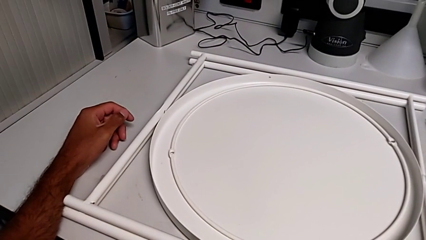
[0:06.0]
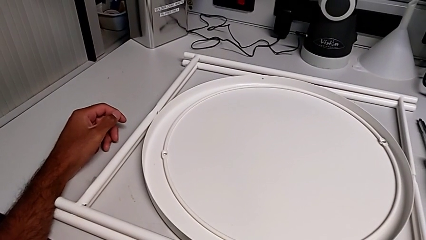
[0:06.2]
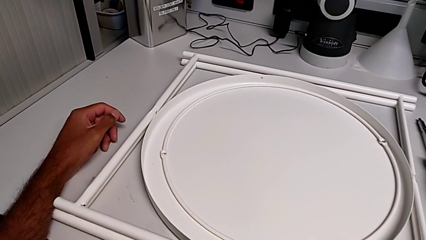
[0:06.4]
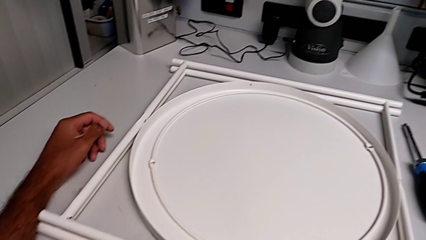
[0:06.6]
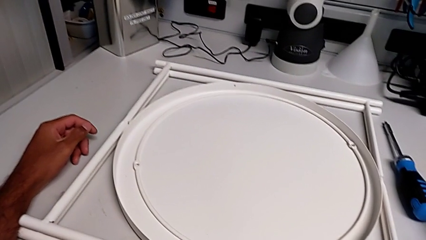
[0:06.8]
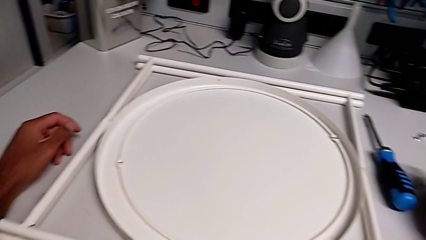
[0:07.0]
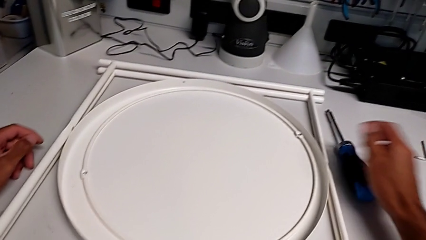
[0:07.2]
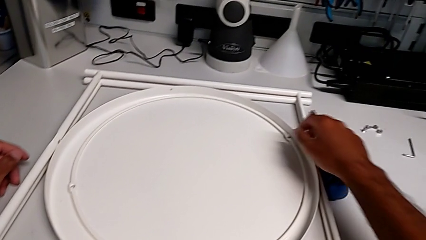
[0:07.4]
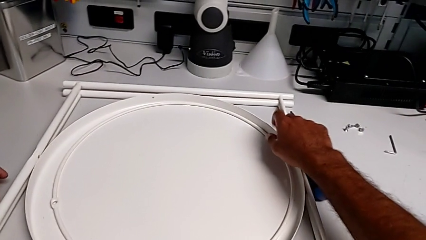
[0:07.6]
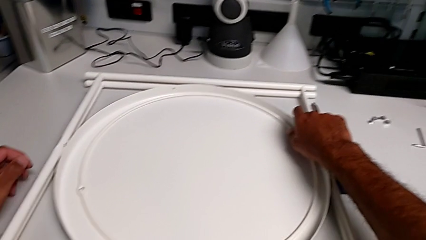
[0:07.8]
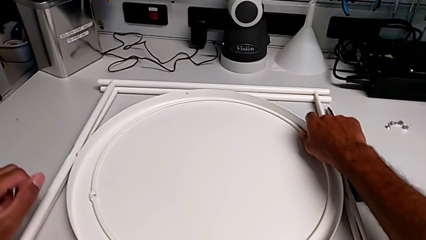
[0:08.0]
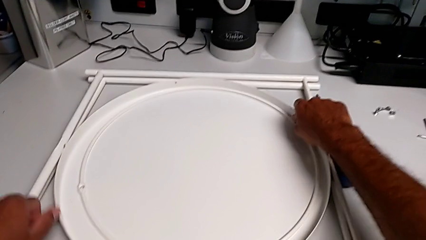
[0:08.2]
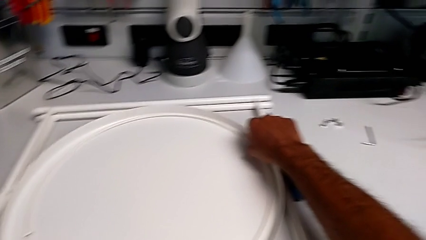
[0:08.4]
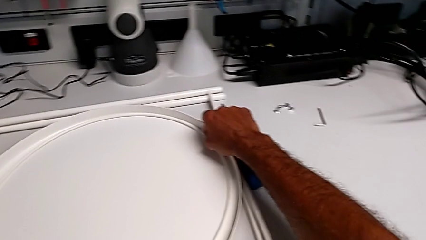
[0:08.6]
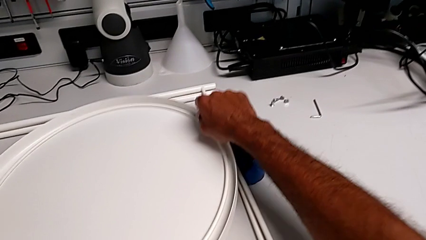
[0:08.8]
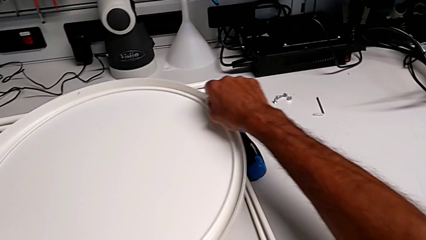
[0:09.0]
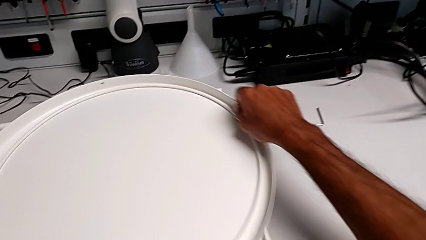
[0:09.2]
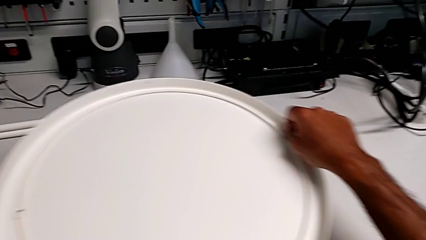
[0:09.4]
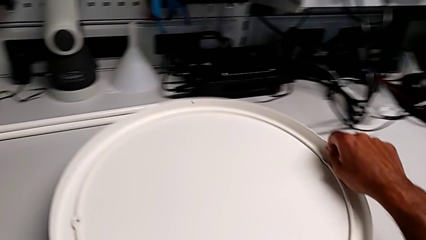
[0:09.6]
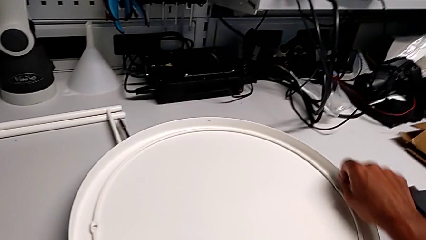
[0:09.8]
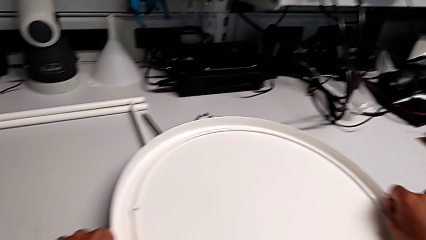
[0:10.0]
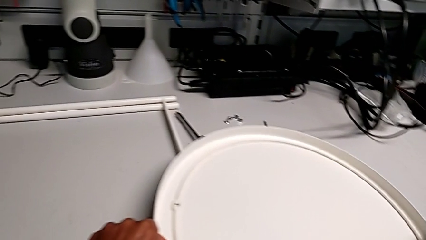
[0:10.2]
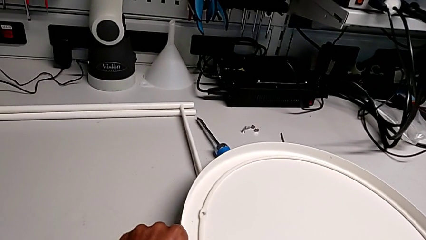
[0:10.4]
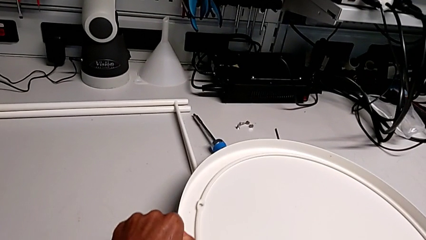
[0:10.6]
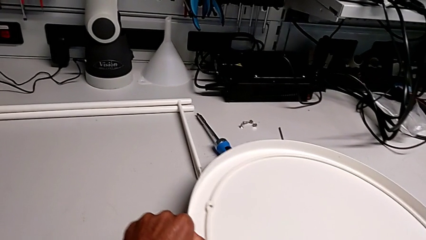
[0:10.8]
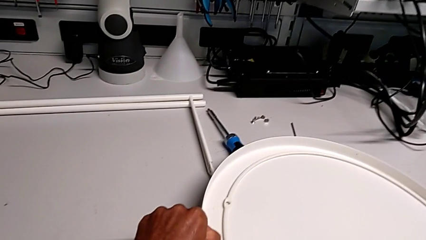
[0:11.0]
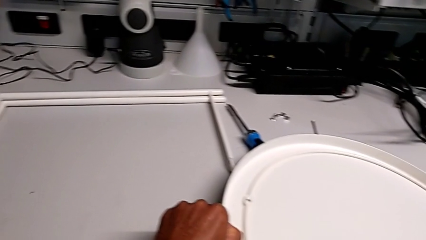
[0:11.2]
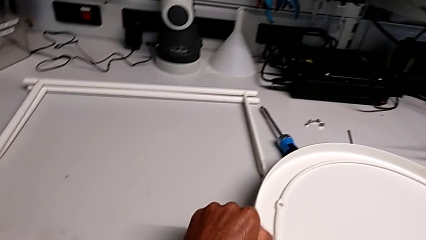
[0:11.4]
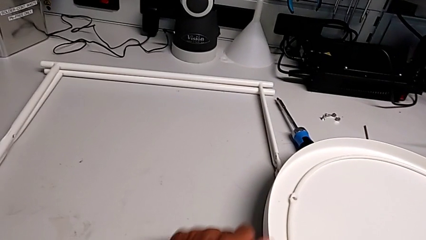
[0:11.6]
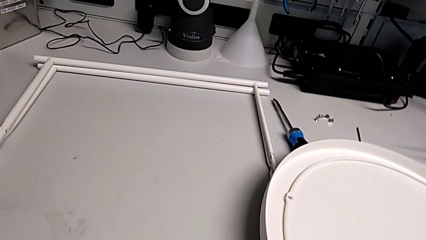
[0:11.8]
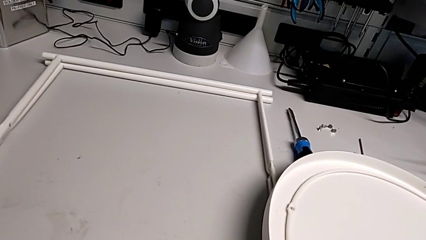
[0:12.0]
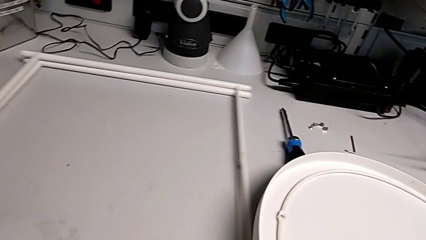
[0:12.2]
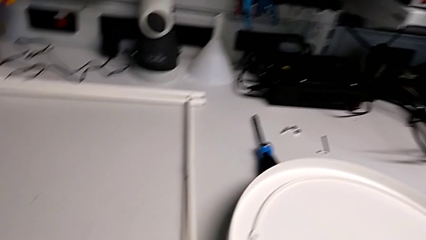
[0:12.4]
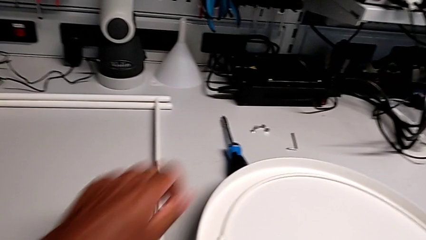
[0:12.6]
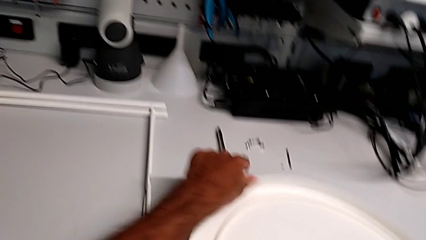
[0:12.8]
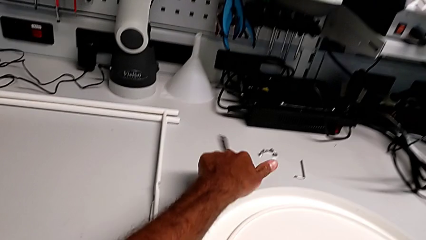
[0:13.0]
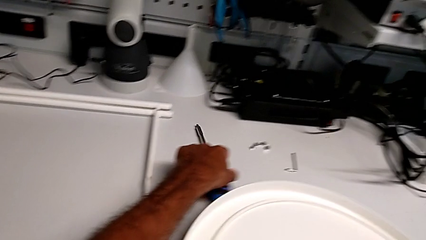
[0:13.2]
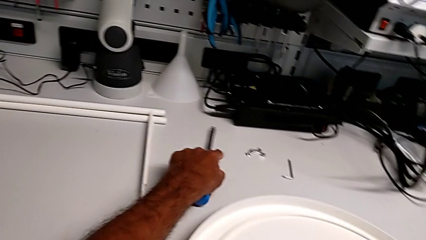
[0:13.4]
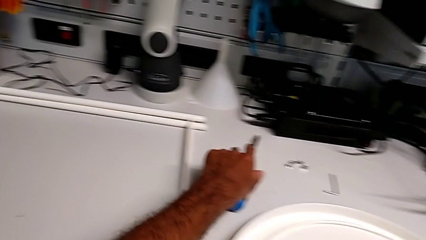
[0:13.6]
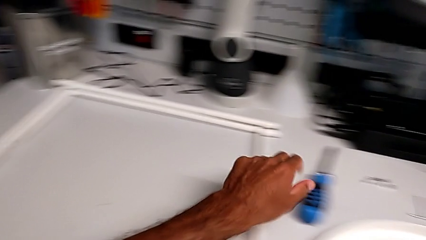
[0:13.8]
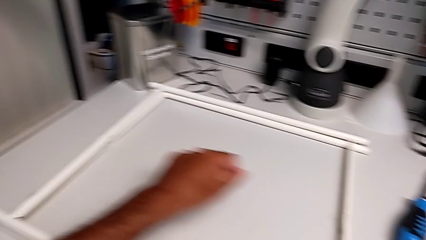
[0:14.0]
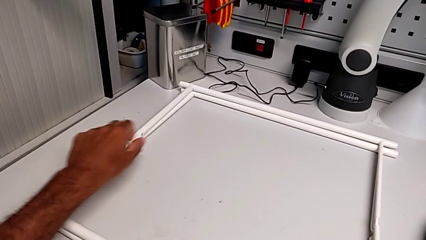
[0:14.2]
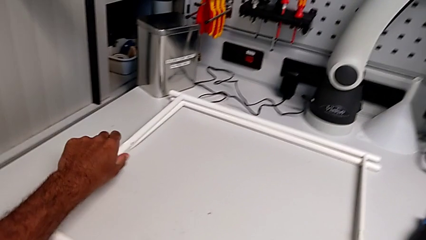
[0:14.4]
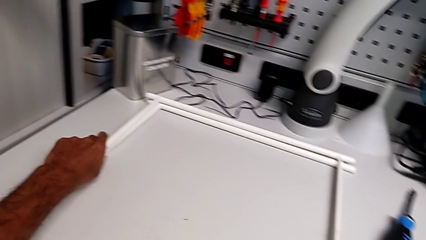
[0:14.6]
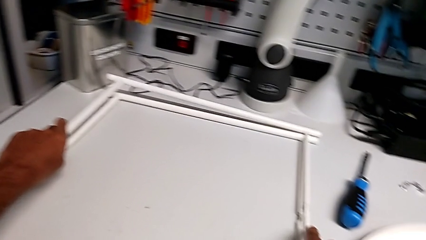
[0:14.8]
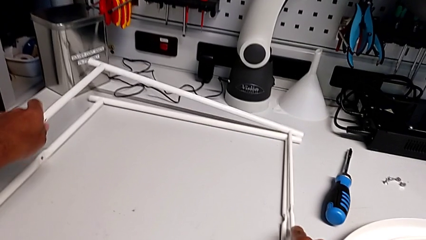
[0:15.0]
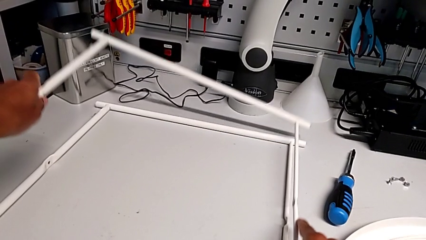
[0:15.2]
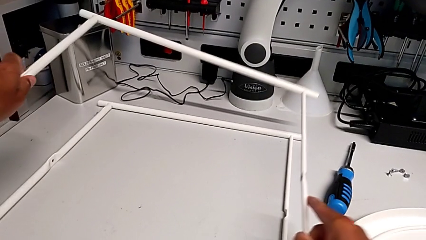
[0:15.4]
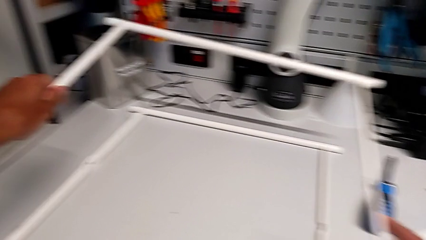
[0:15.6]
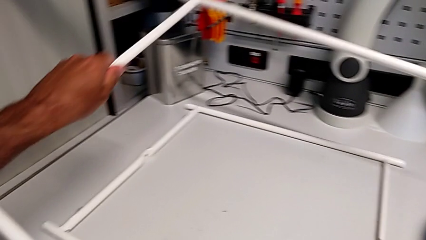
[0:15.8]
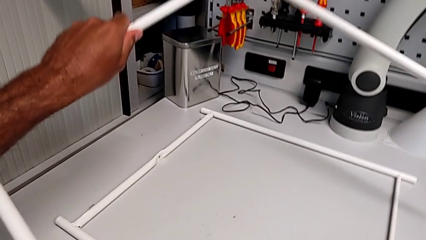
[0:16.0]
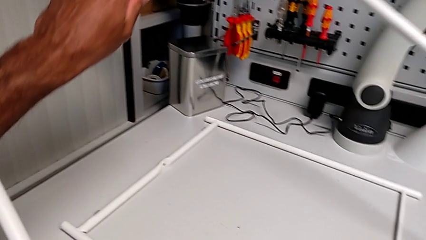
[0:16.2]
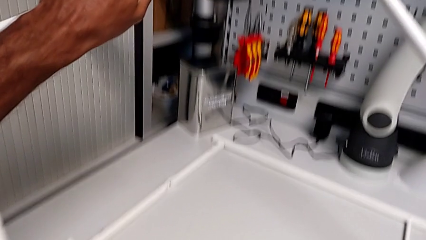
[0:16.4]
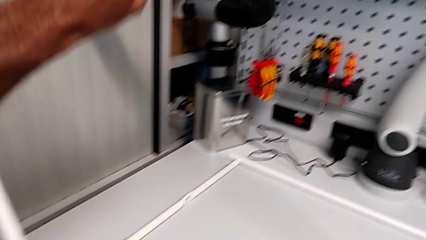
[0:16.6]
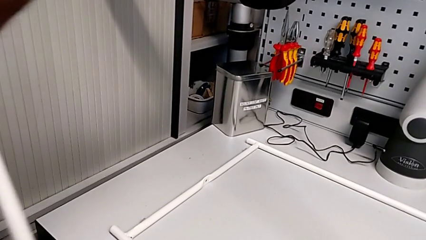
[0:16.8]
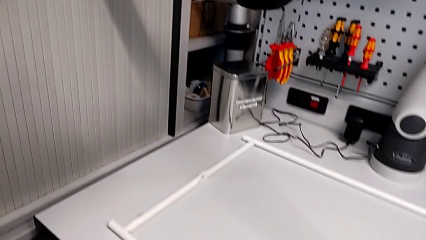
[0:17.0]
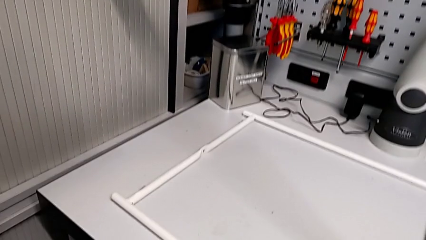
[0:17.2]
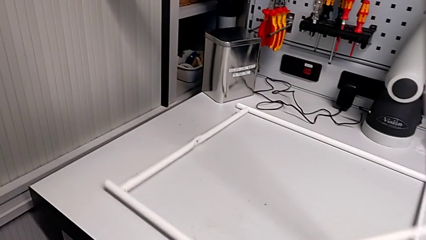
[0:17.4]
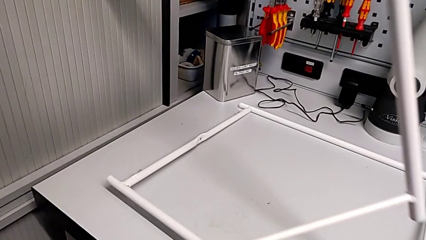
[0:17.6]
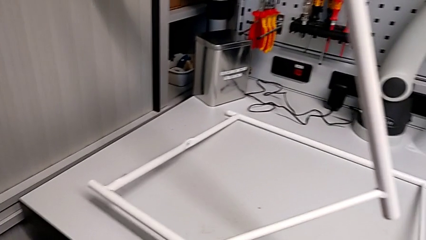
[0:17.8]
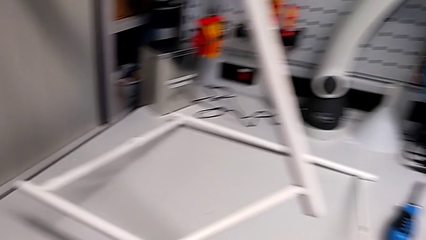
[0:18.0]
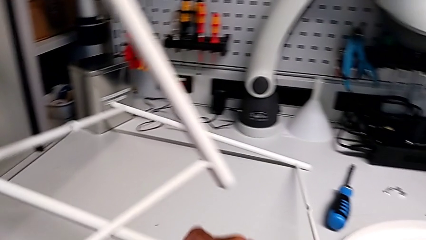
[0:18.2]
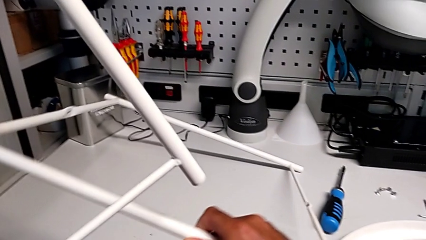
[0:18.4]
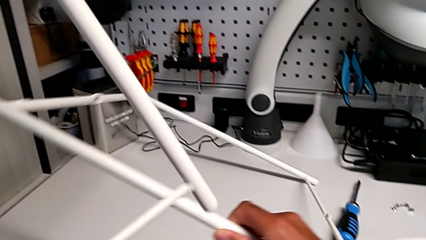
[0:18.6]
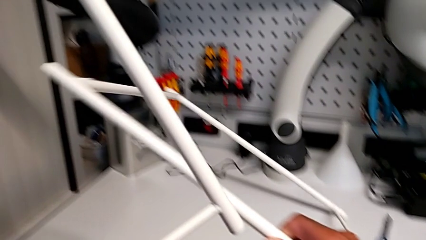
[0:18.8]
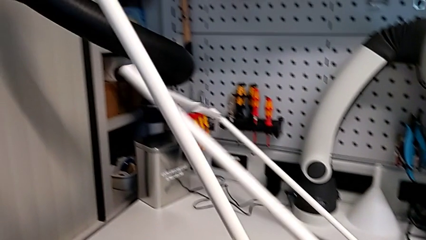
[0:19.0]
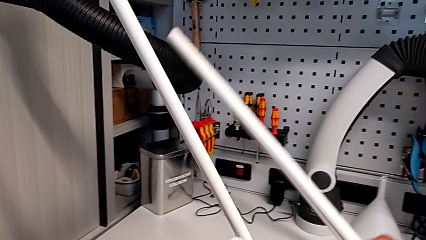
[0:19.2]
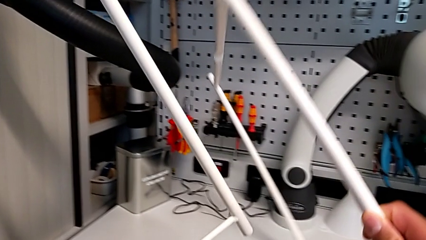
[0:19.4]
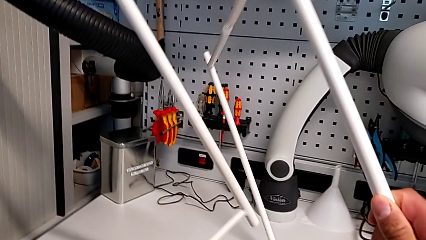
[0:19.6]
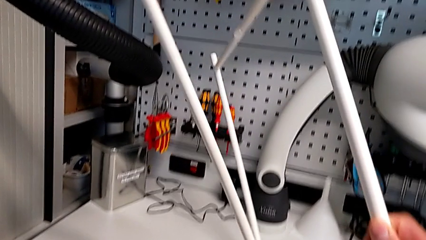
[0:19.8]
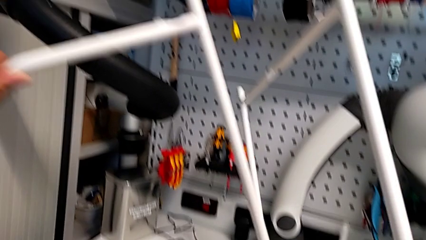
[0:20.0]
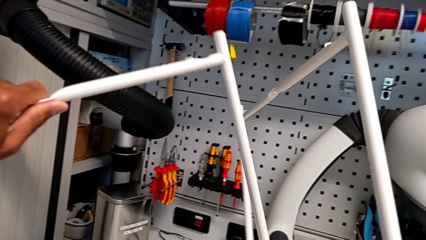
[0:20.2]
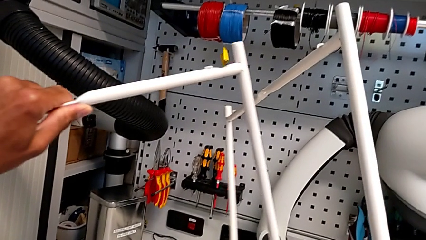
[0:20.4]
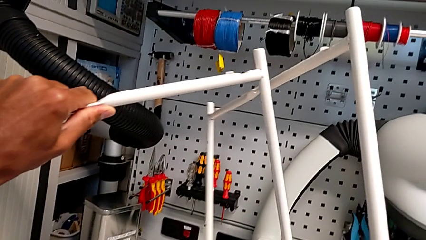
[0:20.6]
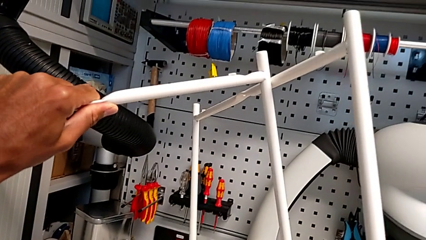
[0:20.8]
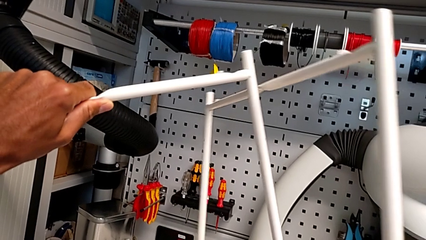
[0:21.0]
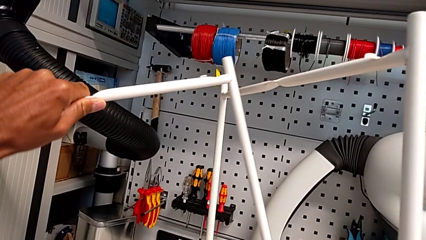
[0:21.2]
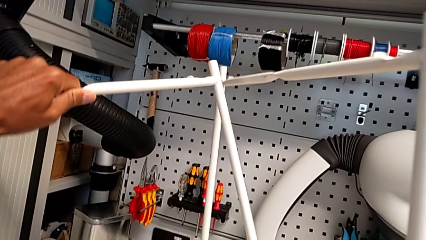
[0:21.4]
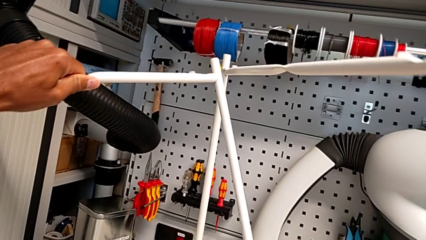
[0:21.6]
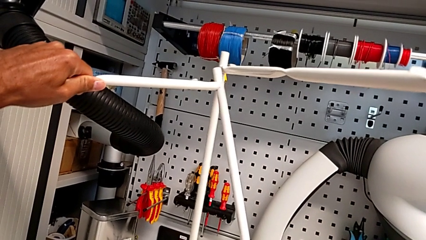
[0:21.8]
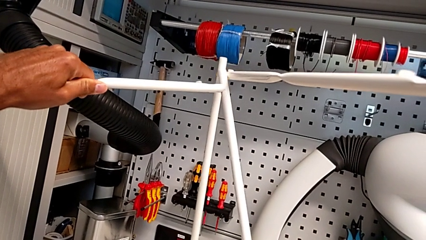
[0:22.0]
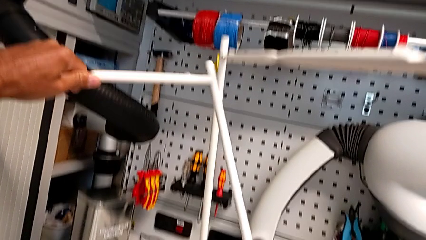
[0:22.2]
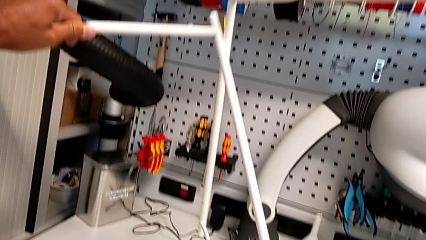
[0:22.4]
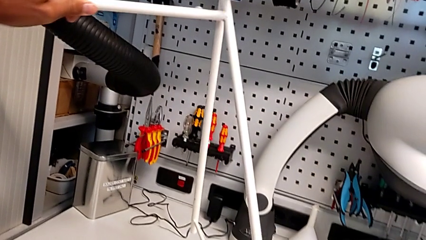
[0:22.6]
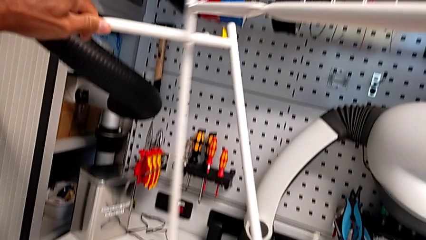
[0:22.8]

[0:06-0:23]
The camera wearer is assembling the legs. They lift the tray, place it, slide the leg, align the screwdriver, lift the leg, lift the second leg and begin to align the leg.
